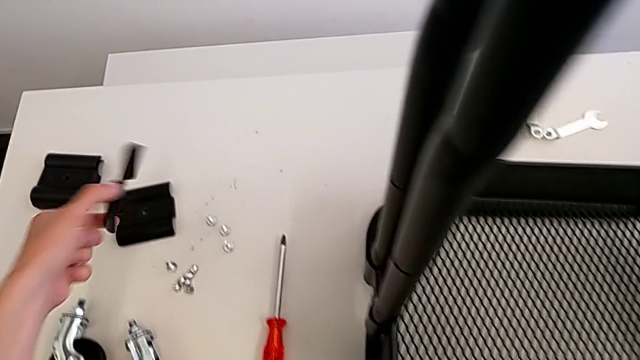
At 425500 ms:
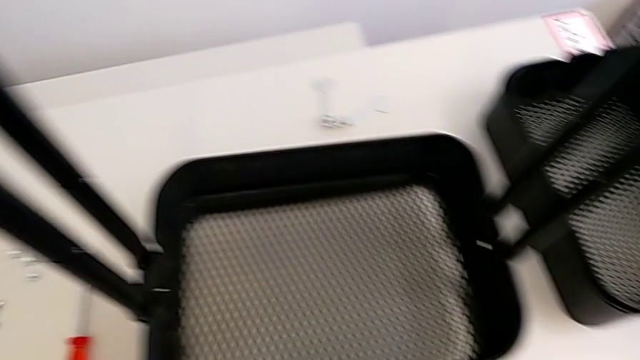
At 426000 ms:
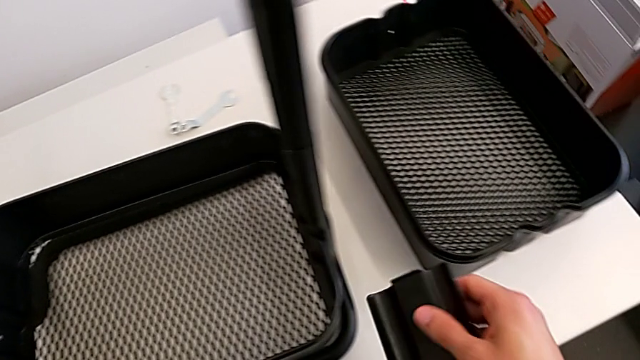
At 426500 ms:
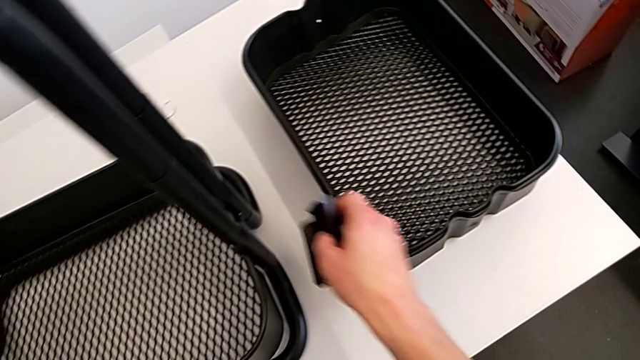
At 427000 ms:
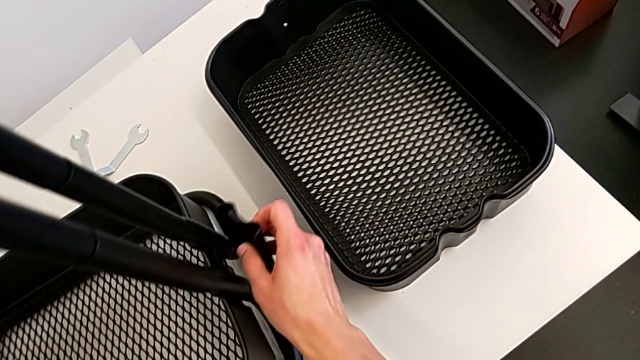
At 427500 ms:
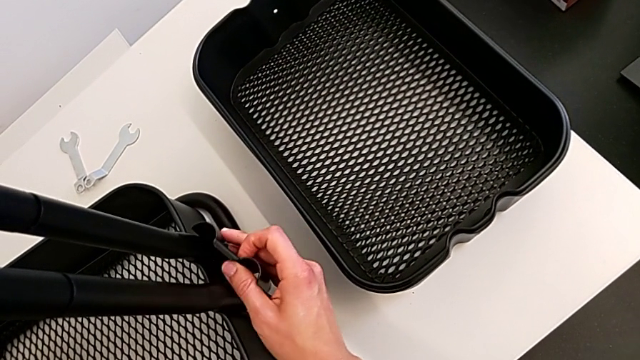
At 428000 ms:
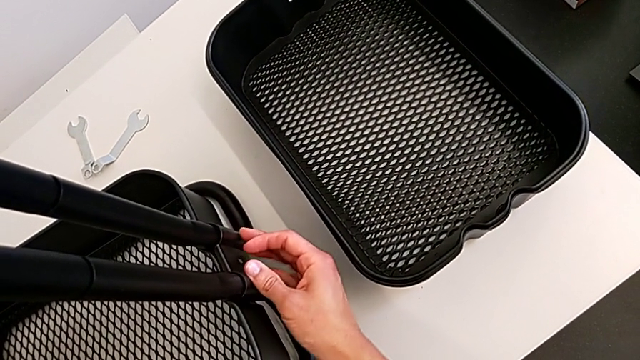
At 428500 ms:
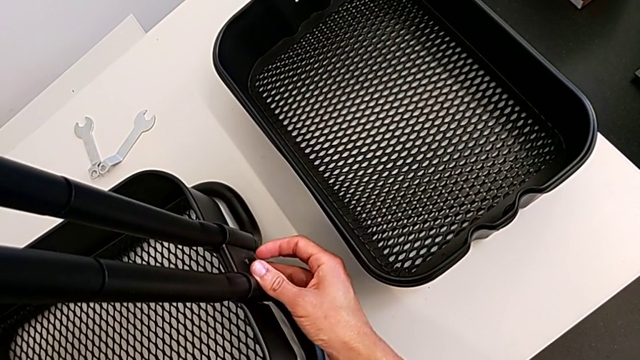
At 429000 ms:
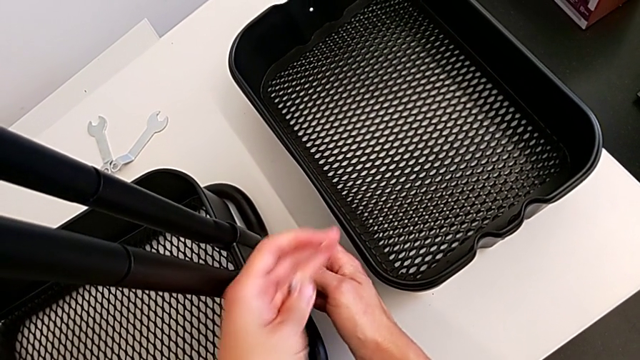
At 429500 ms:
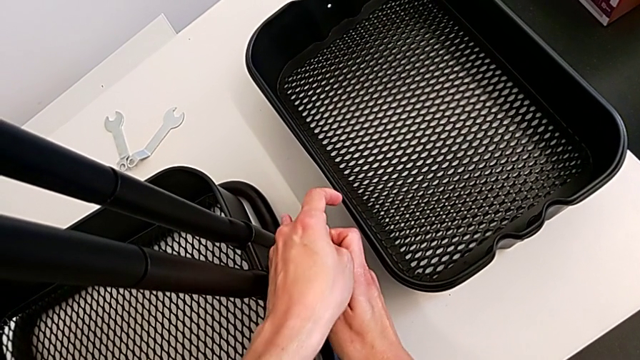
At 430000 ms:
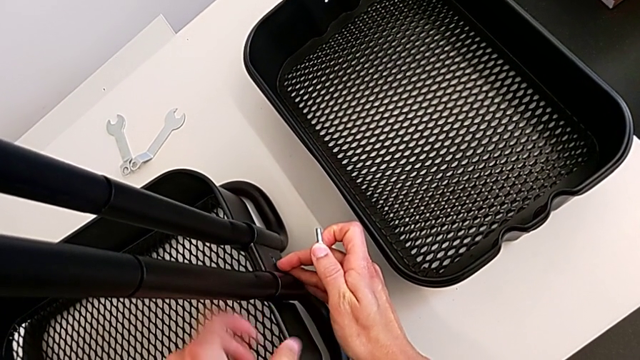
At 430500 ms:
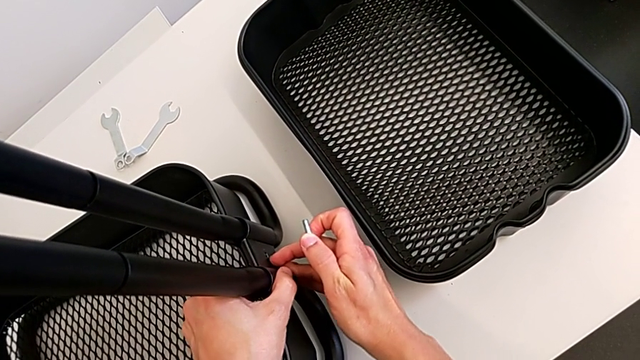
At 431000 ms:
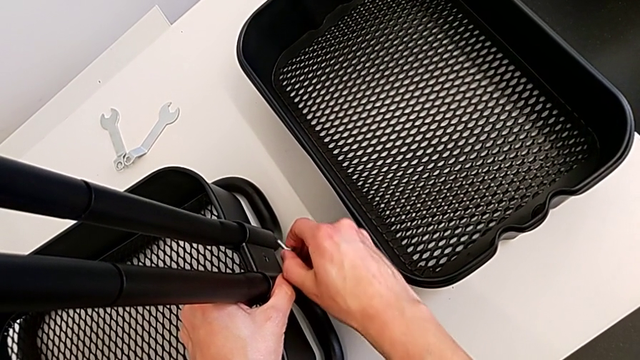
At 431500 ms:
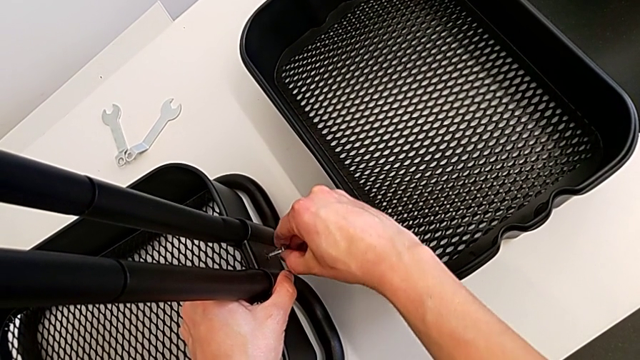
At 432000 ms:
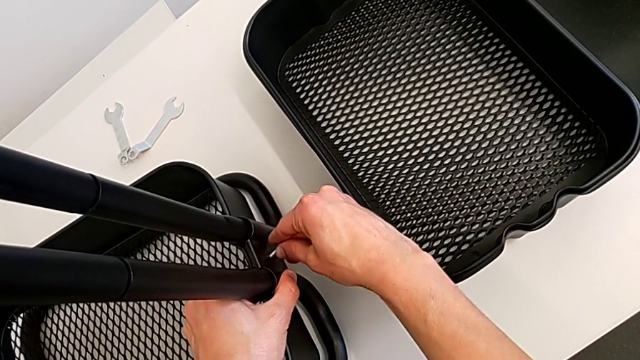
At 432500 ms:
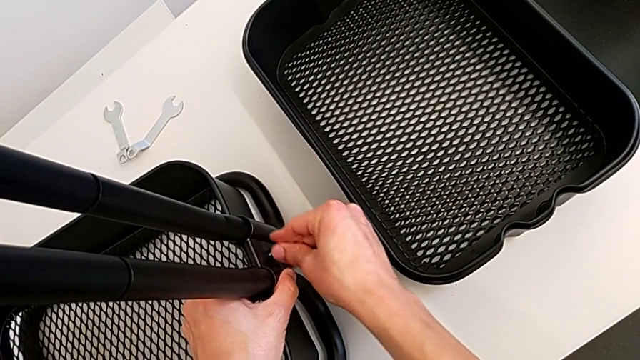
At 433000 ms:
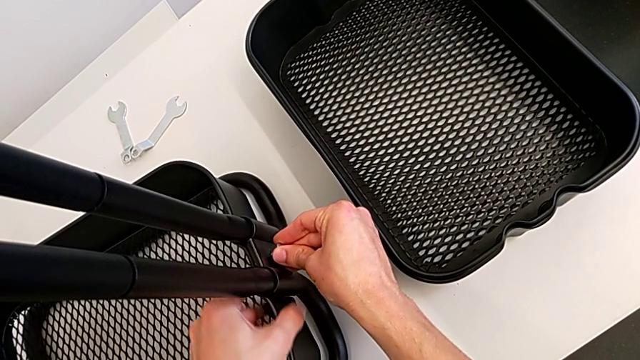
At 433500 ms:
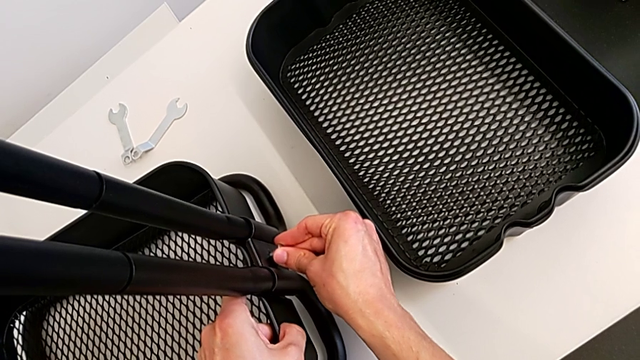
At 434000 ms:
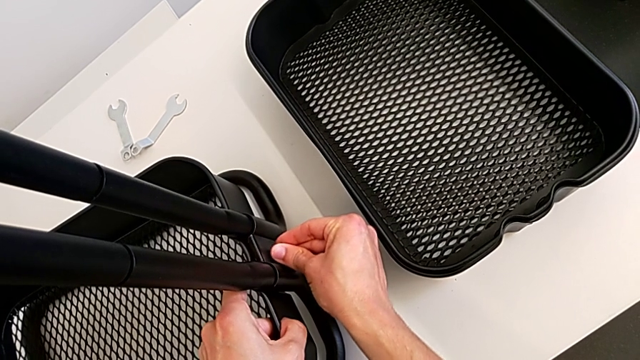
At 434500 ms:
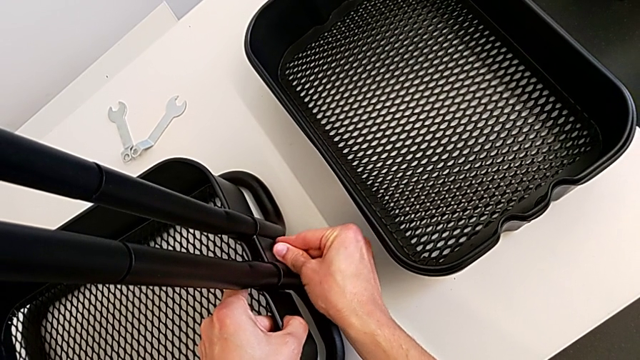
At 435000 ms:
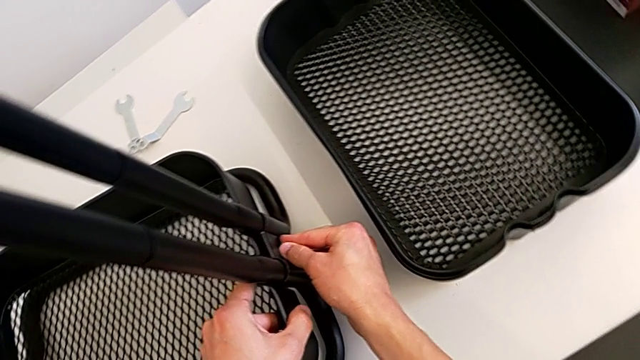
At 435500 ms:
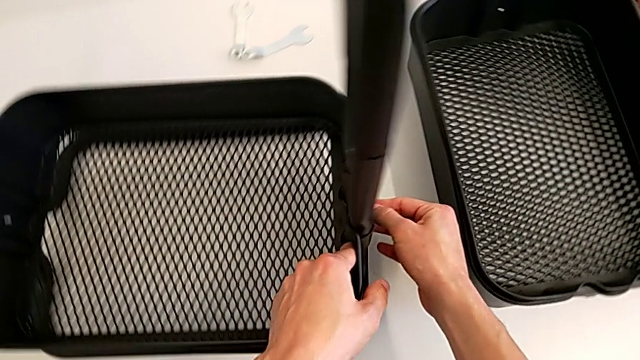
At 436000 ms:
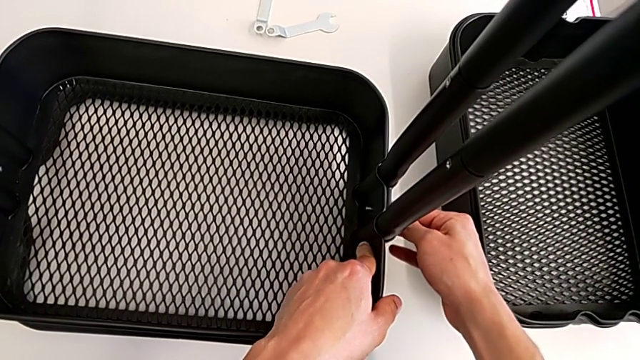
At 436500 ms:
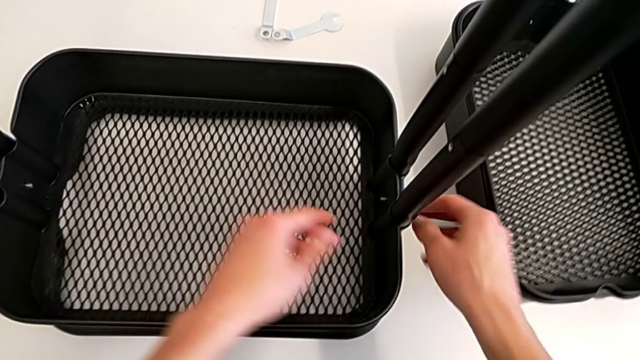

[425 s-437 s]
The camera wearer is assembling the bottom tray. They align the grid tray and insert the bolt.

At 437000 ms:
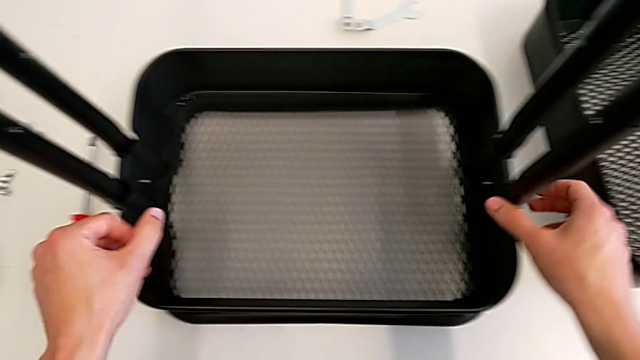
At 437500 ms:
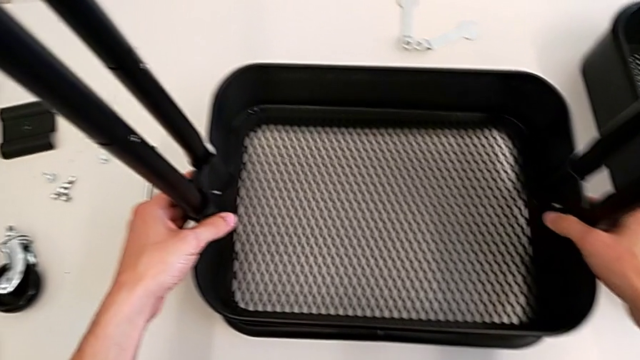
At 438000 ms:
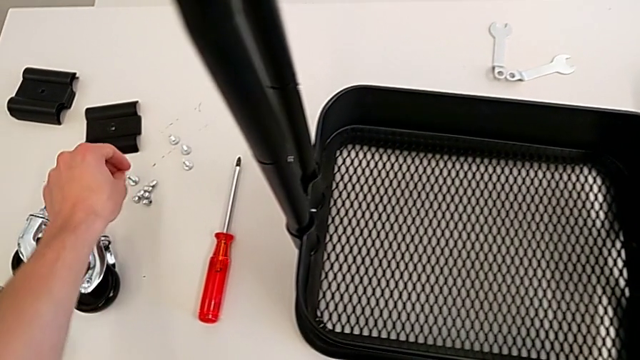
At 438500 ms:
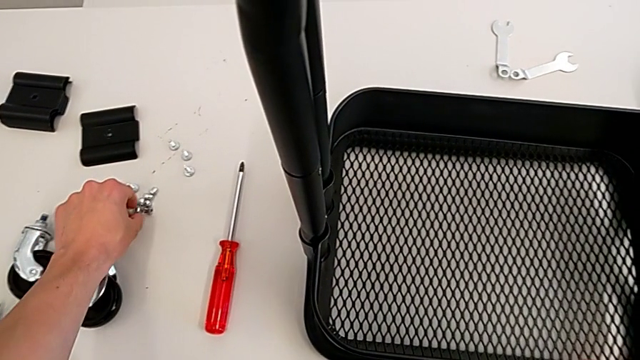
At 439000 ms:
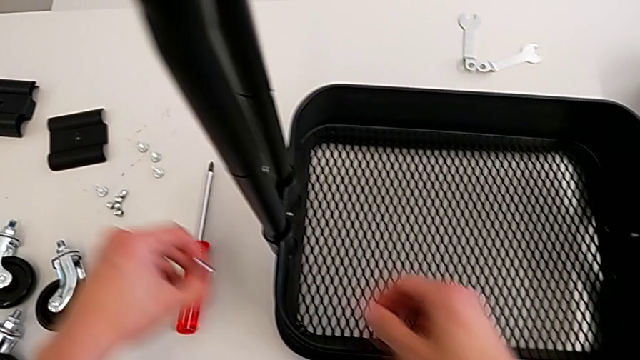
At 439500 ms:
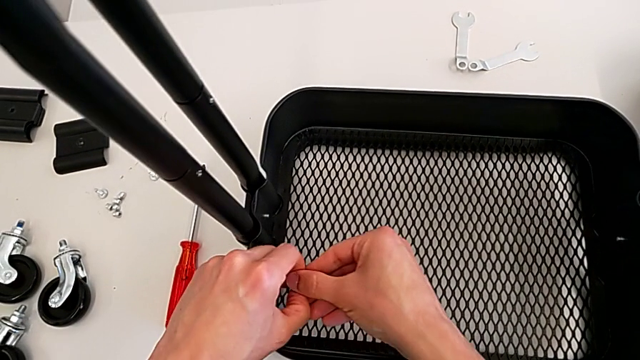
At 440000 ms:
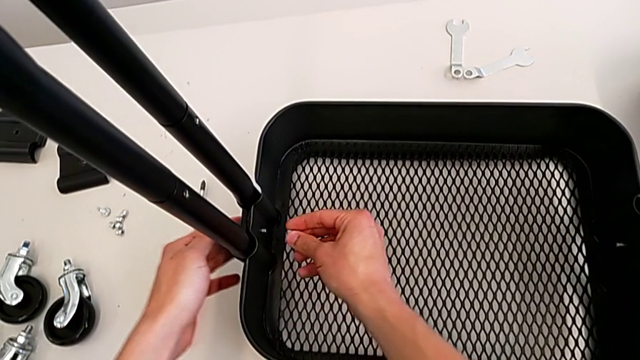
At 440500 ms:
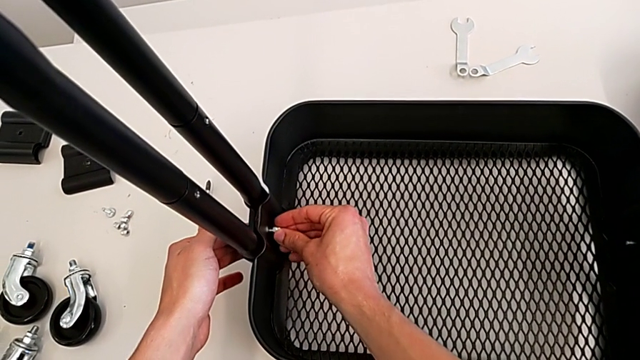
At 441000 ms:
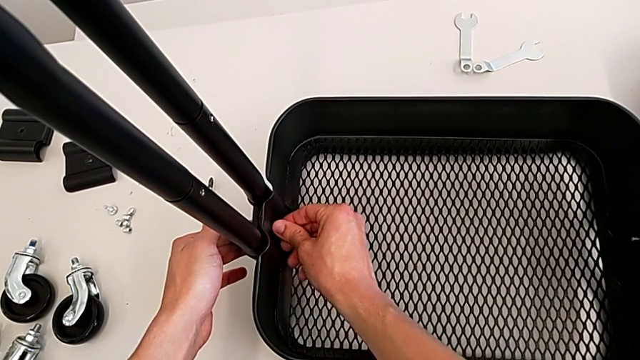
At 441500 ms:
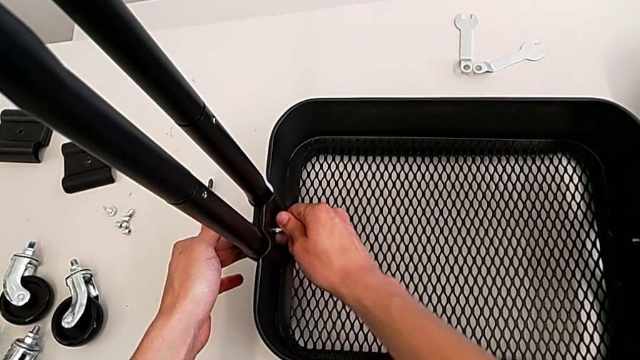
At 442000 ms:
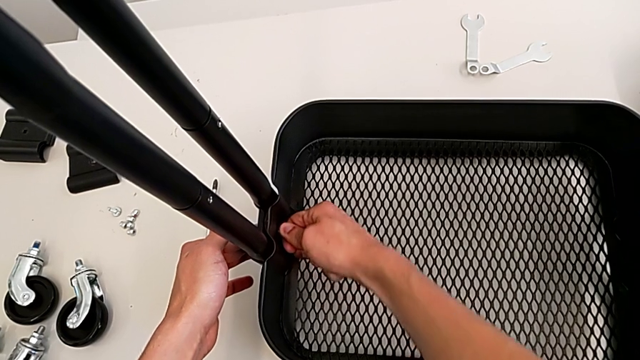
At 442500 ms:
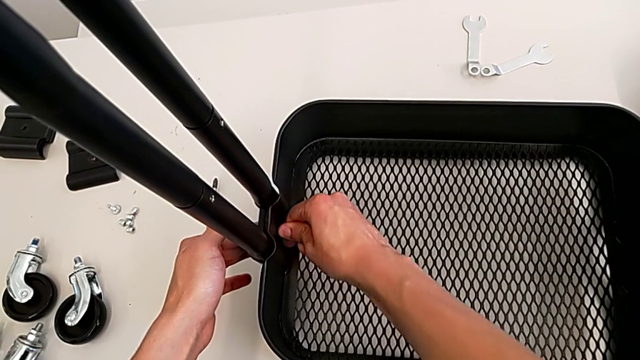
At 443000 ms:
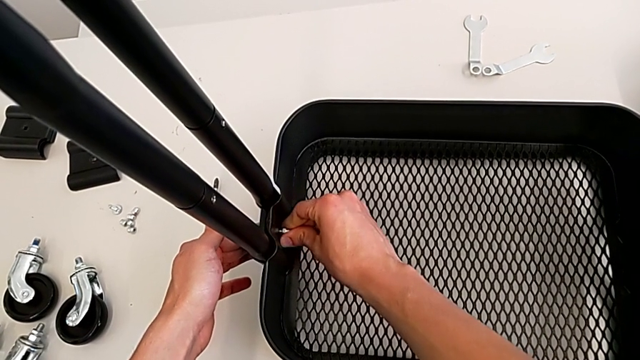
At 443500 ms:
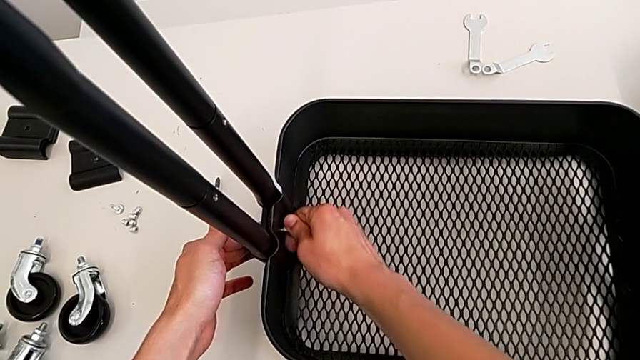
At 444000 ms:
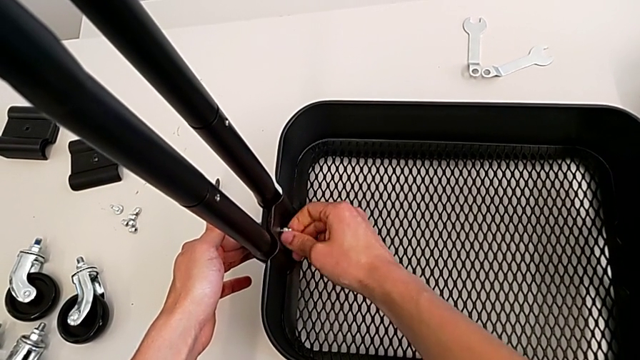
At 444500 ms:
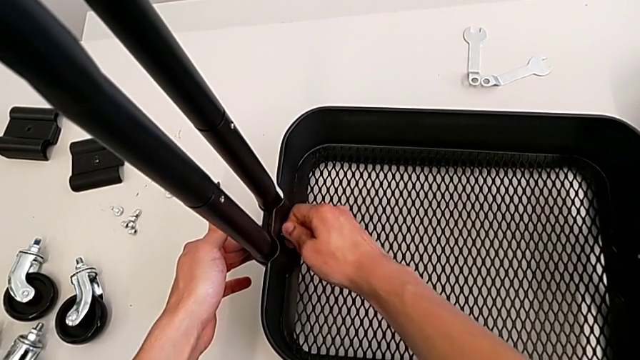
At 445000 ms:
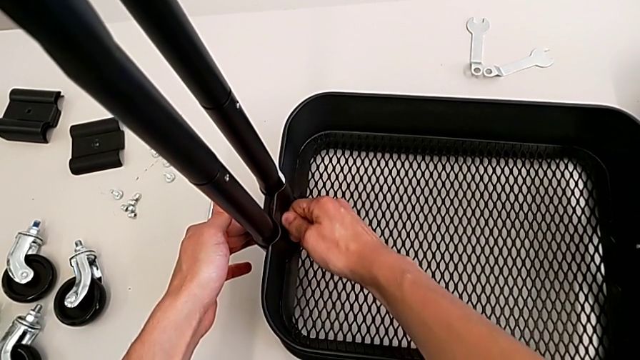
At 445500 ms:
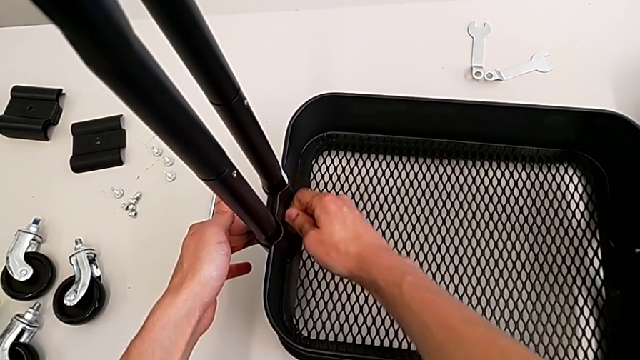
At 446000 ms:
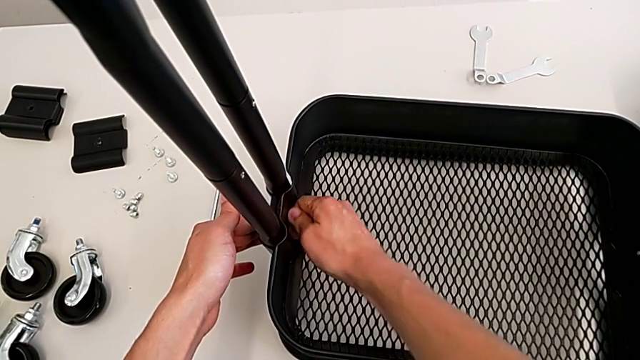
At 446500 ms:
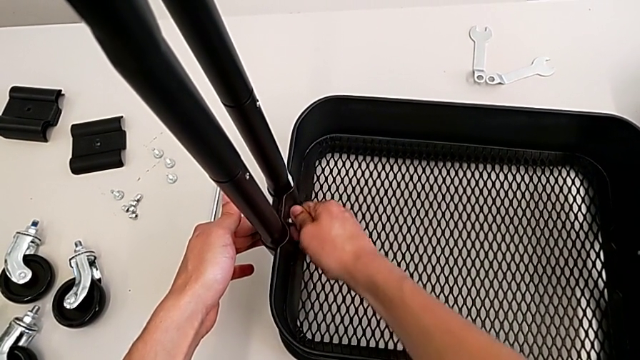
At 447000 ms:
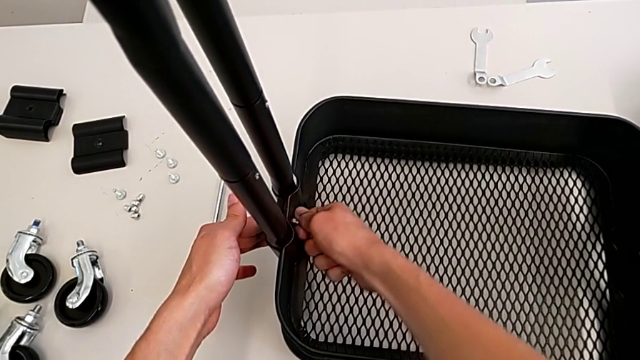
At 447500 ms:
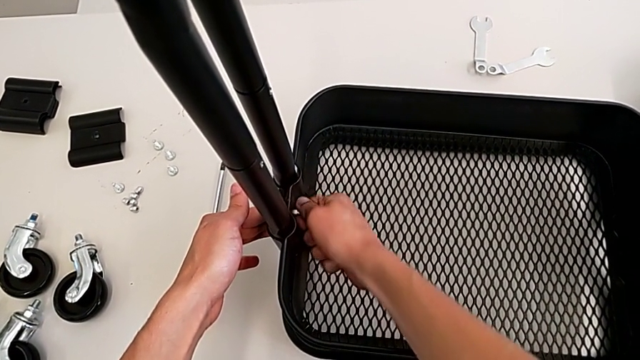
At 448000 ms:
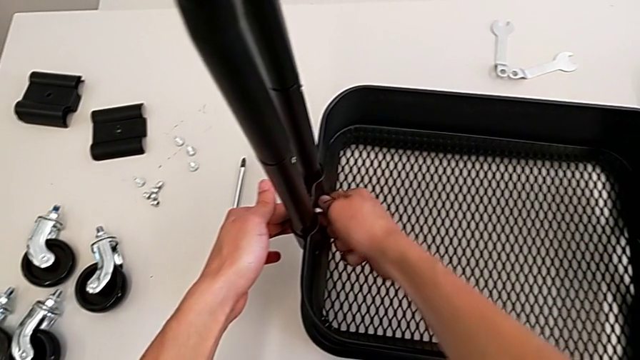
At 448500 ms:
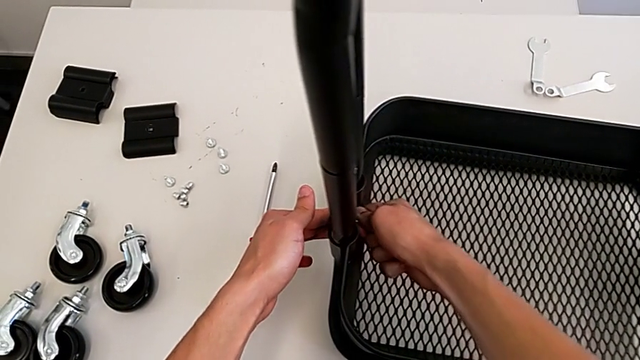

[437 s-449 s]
The camera wearer is assembling the bottom tray. They grab the bolt, insert it and screw the right bolt.
